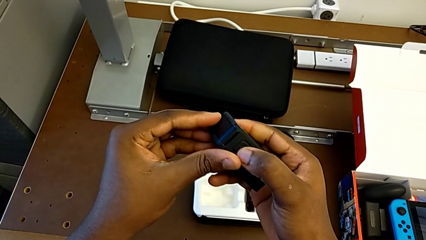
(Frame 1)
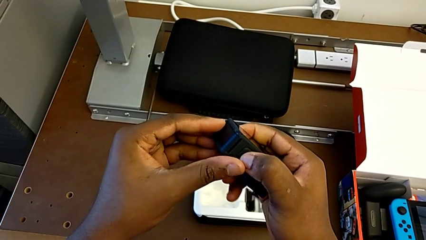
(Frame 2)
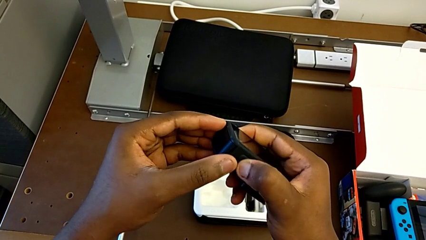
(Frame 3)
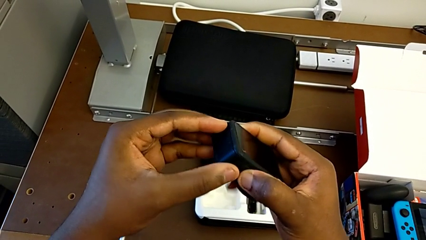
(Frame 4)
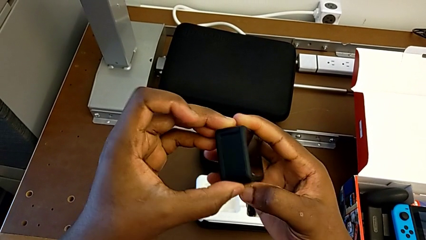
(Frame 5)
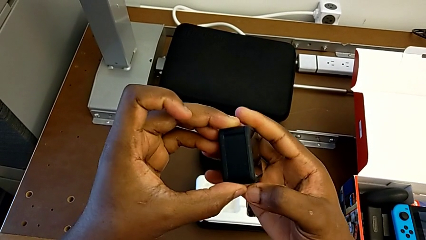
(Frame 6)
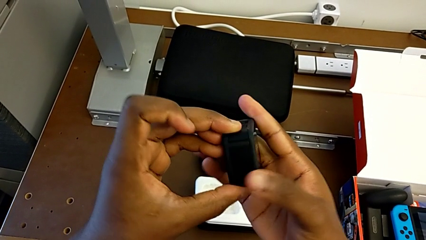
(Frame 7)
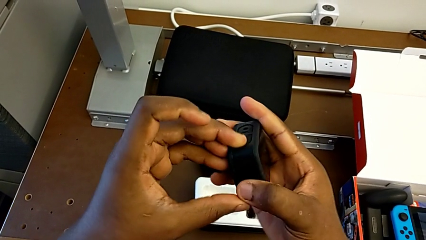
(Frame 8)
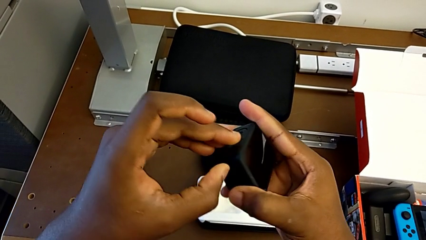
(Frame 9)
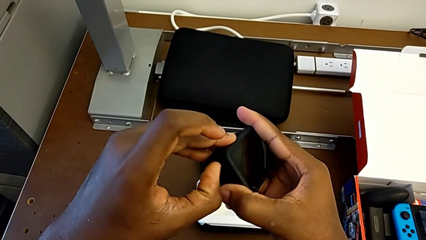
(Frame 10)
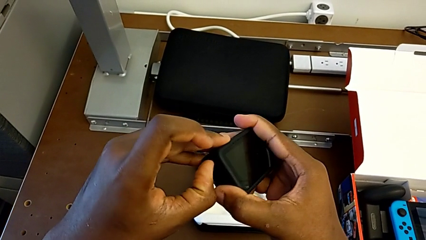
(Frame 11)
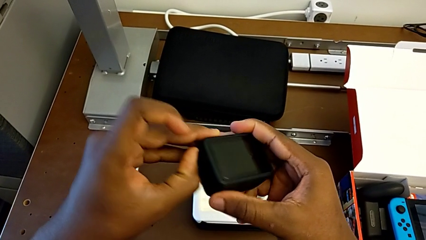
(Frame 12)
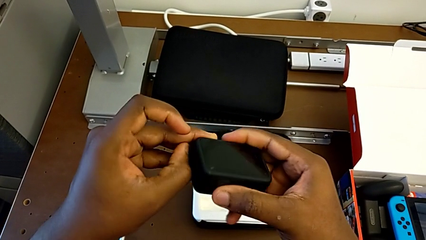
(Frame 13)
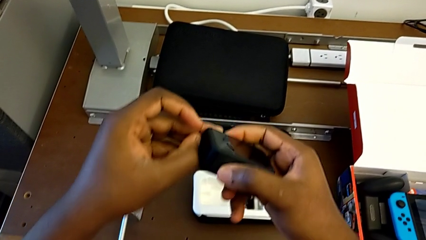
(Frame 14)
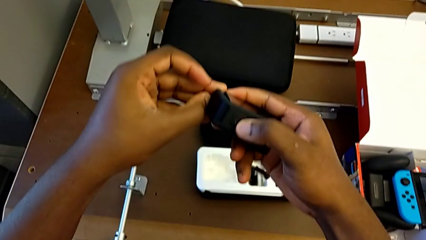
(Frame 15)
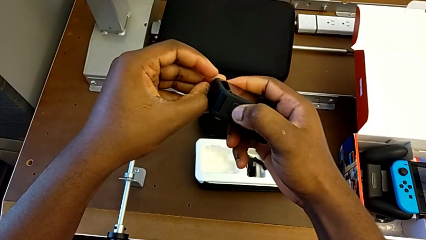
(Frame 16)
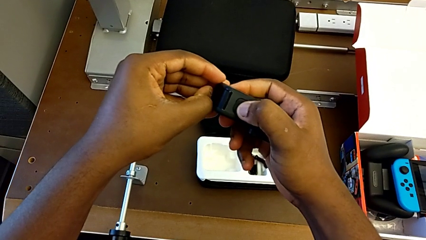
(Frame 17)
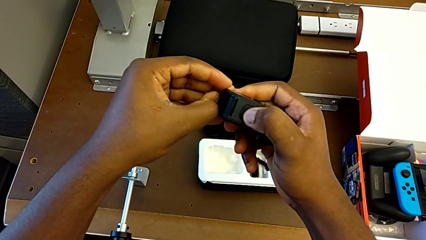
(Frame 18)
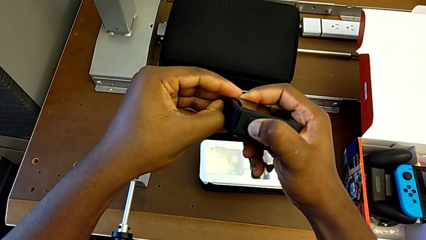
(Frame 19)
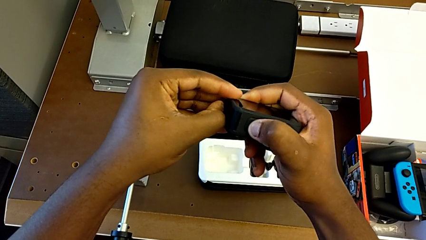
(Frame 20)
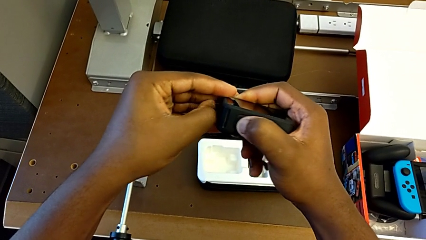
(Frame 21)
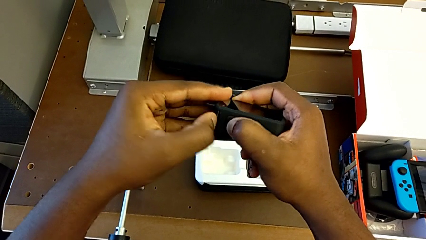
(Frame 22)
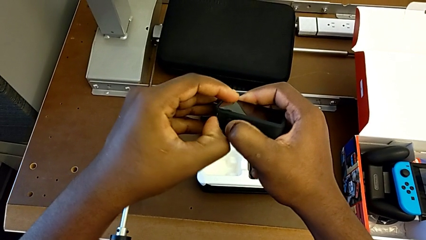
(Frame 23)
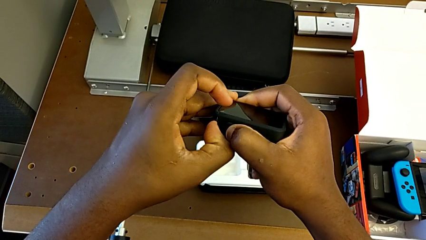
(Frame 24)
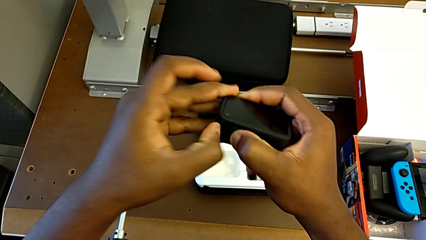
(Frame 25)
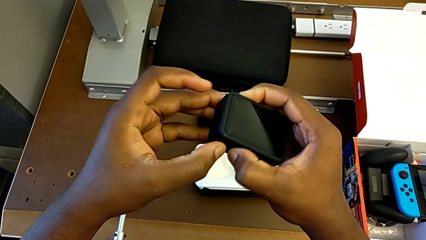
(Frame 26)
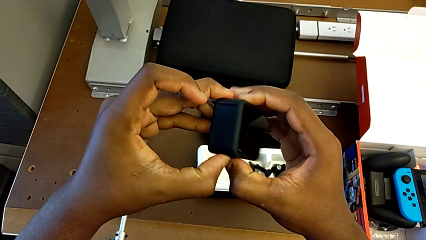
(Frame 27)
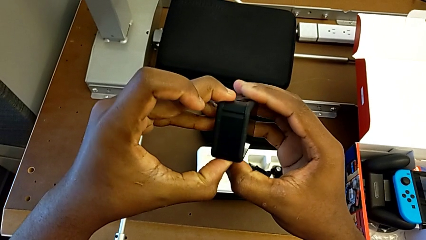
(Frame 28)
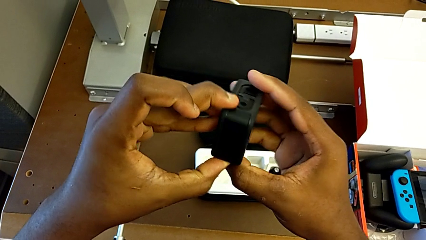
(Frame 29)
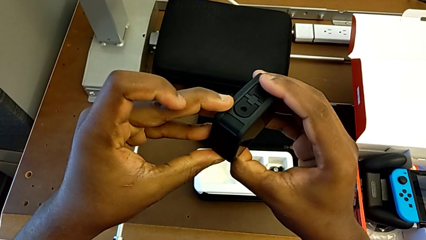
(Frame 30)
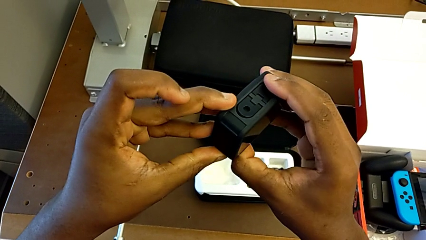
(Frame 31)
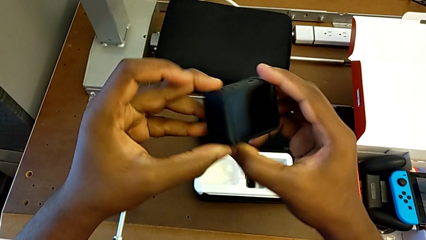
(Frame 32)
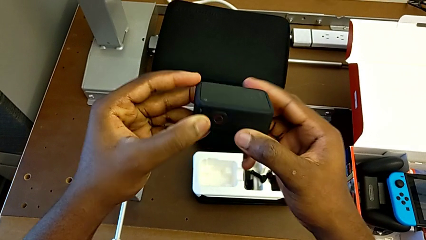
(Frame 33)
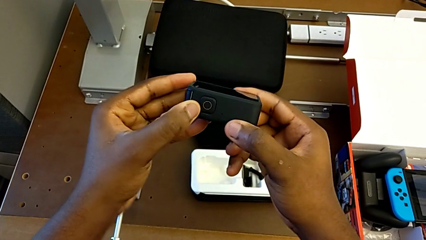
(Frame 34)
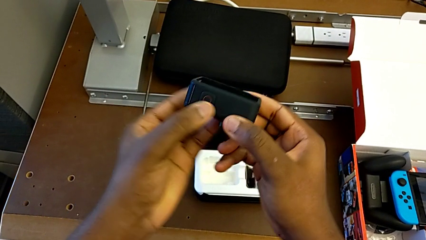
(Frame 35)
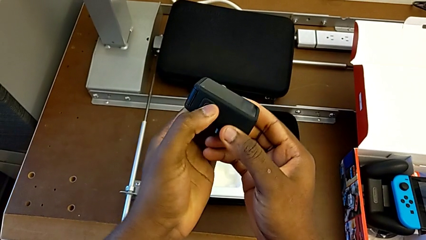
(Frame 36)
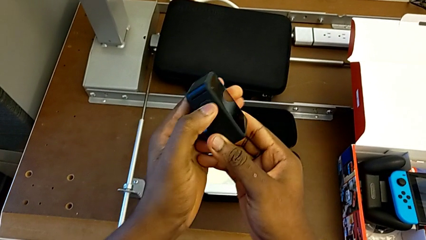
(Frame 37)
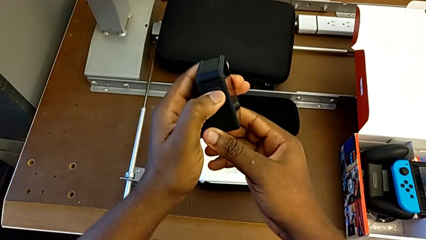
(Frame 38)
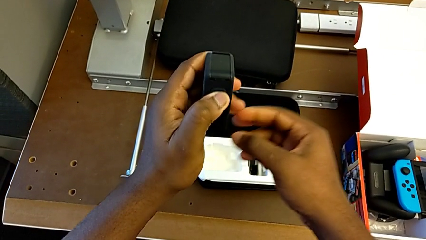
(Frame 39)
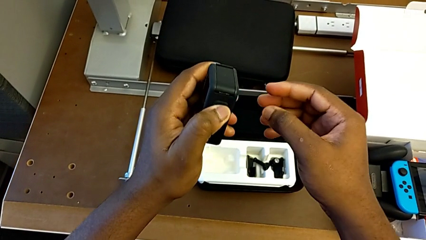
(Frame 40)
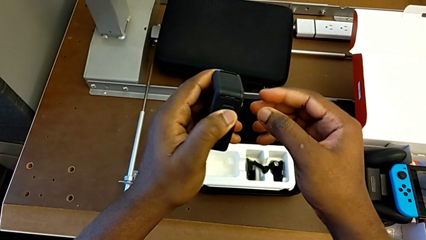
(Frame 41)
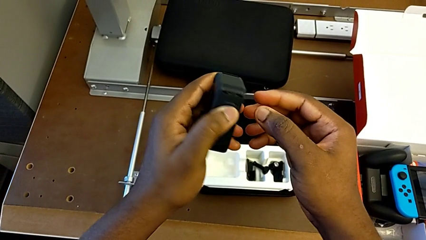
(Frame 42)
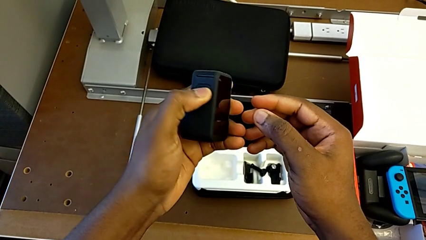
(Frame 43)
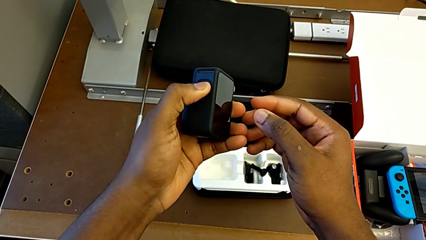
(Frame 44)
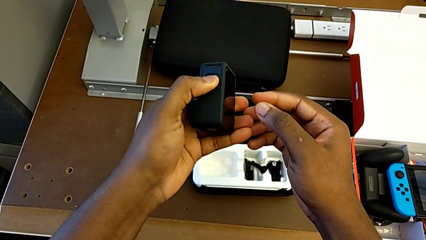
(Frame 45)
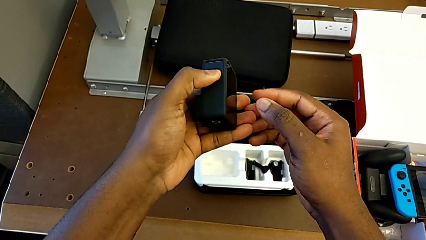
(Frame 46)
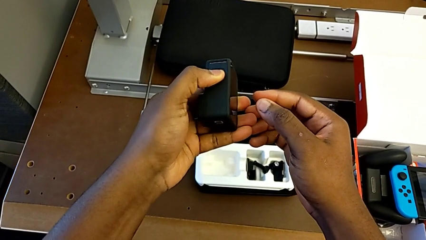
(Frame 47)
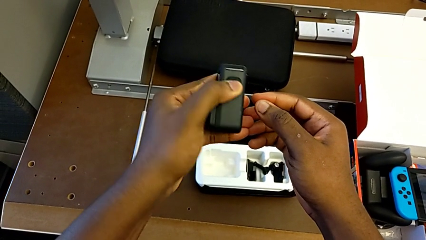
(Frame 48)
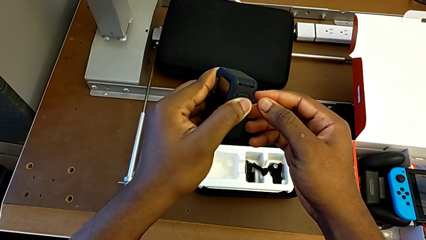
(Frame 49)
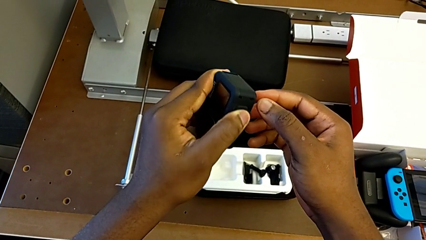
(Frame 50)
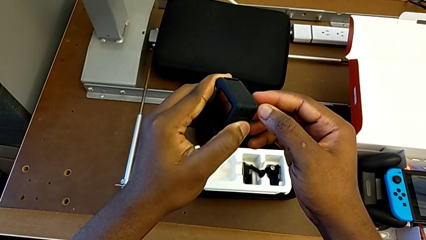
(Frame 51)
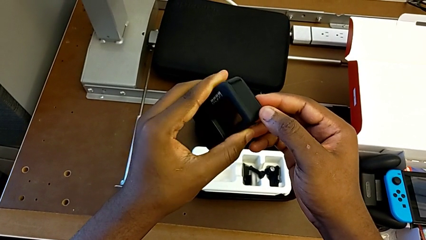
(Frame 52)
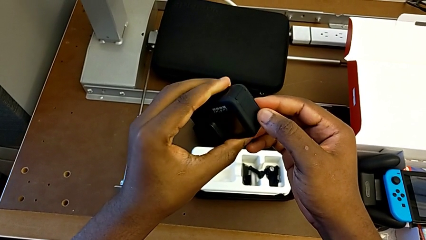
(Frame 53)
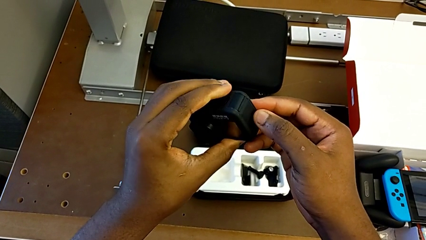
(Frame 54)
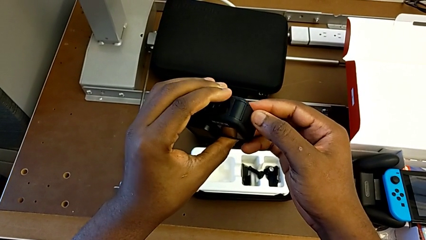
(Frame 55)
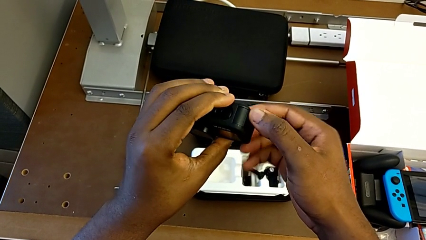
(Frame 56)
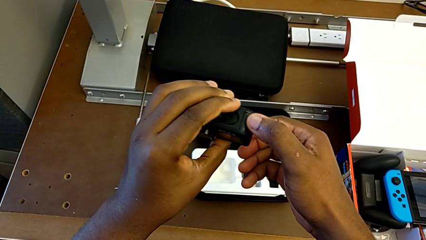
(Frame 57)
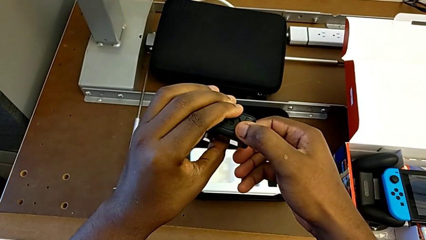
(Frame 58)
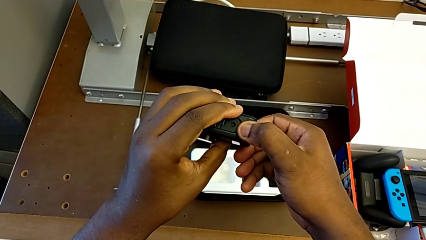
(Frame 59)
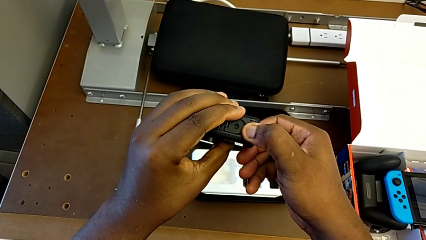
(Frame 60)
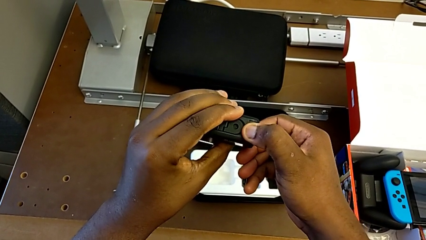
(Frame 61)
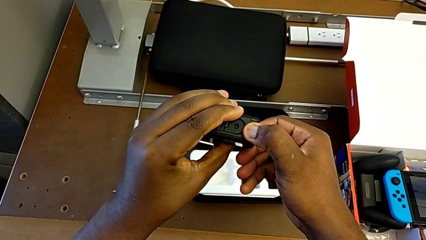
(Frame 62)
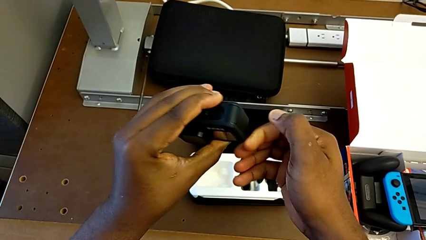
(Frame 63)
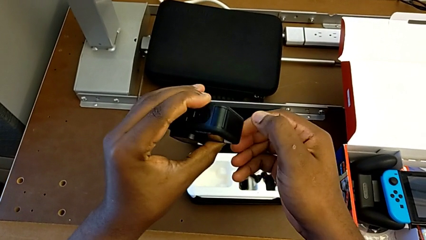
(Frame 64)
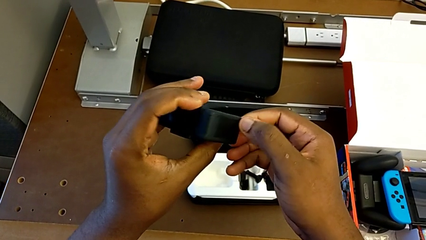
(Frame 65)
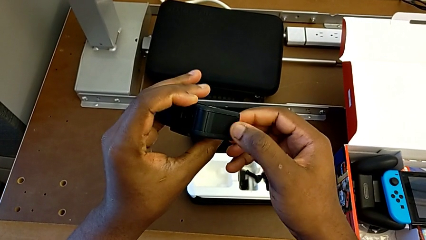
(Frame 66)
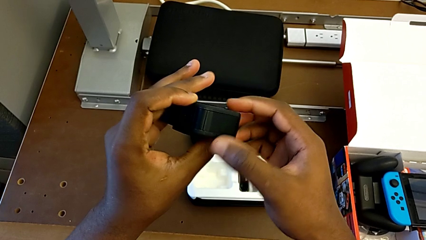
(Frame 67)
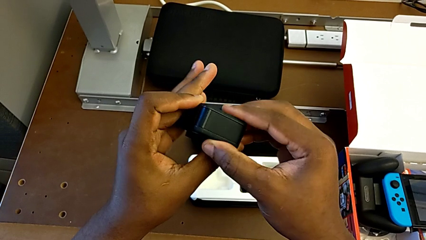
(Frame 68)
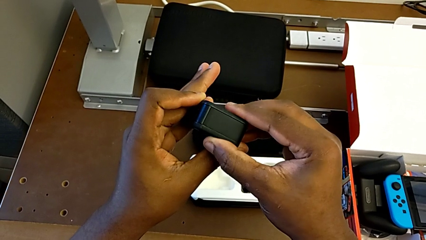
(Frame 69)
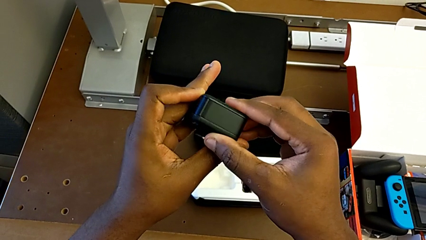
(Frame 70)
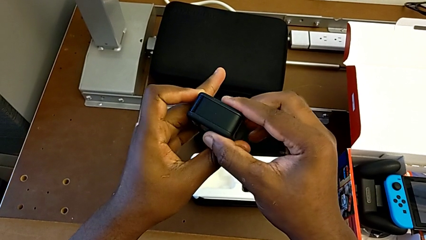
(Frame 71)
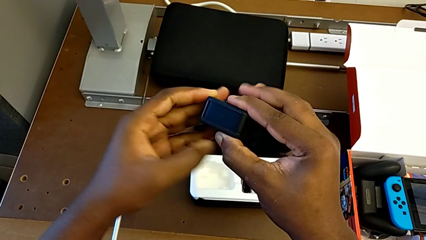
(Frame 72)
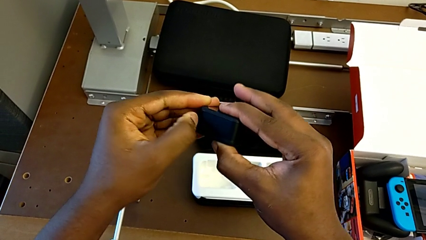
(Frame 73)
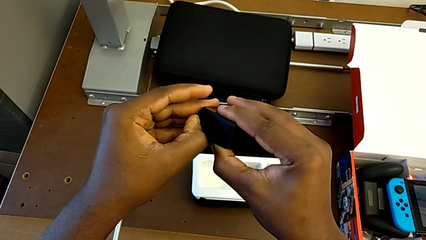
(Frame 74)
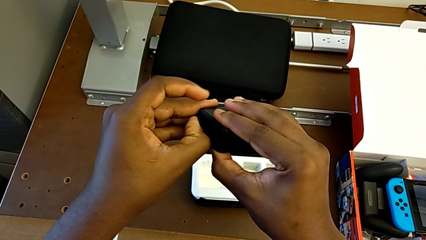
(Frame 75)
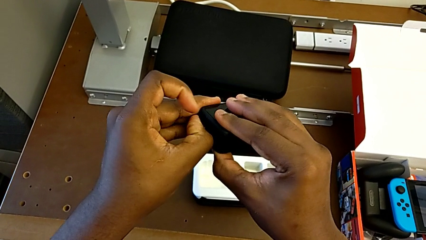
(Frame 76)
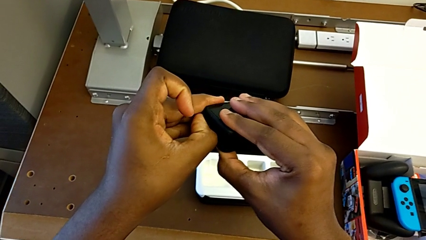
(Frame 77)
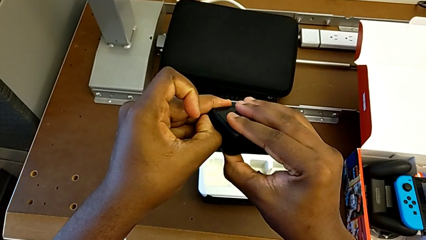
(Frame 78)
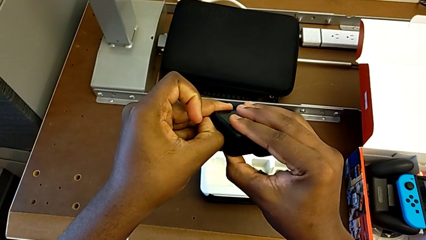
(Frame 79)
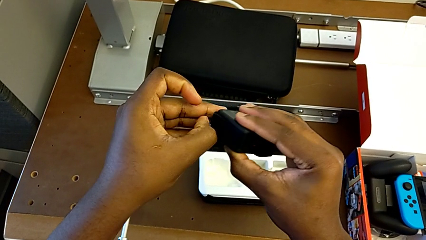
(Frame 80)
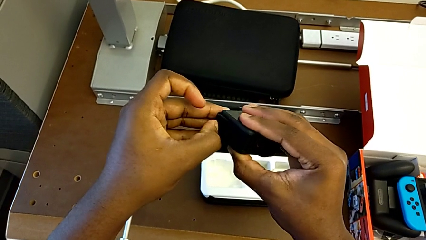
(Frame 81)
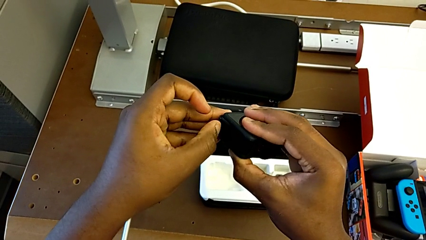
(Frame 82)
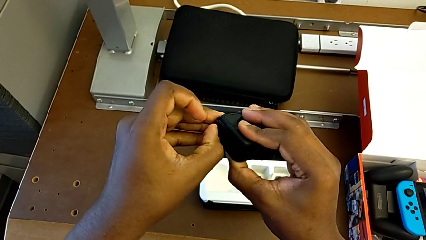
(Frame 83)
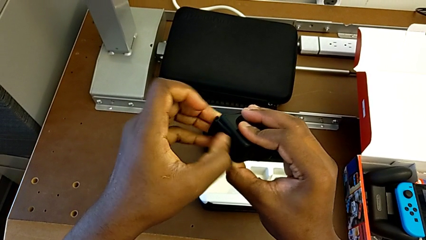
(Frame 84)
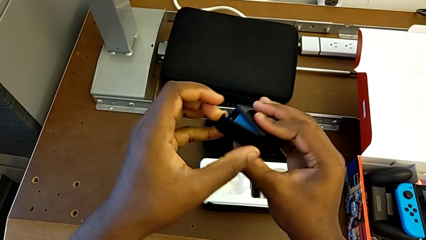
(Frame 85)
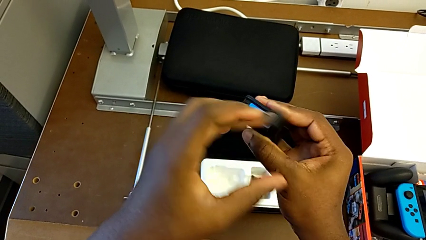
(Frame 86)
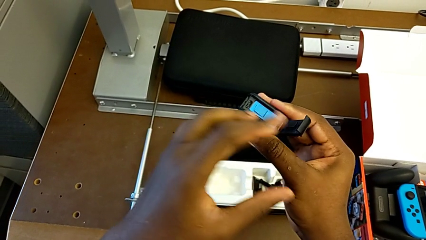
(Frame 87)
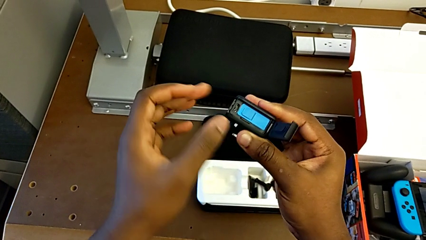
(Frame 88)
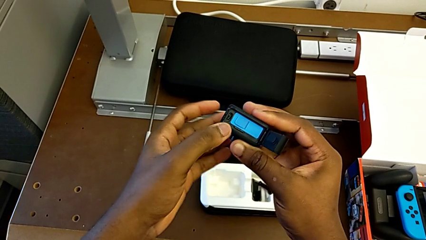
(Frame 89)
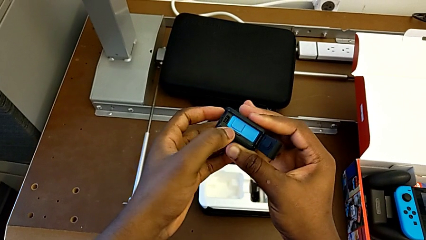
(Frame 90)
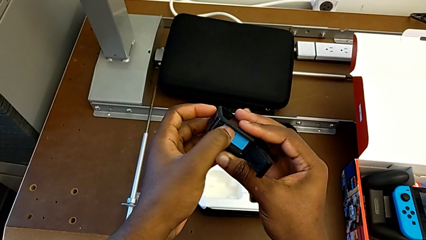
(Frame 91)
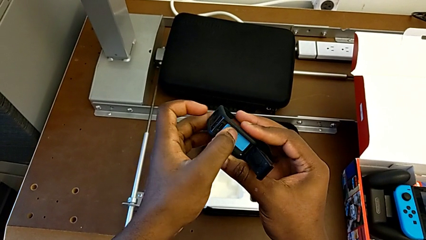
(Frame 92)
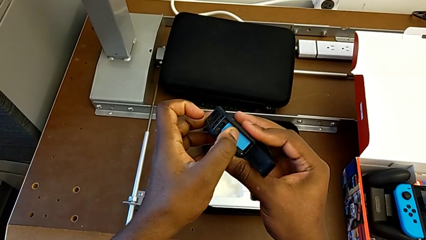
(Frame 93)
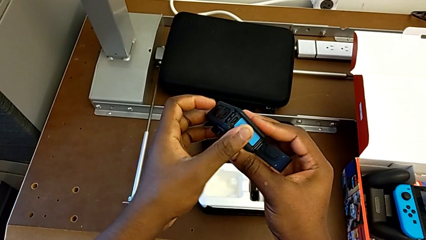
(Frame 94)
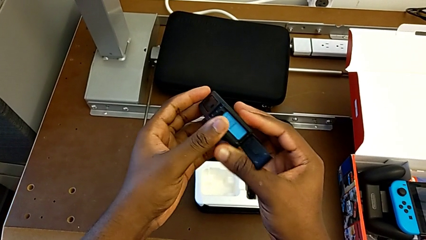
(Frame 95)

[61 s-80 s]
The camera wearer is changing the battery of the GoPro. They press the button, pull the battery door, wrongly rotate the GoPro in the wrong direction, press the button, pull the battery door, open it and press the battery.
